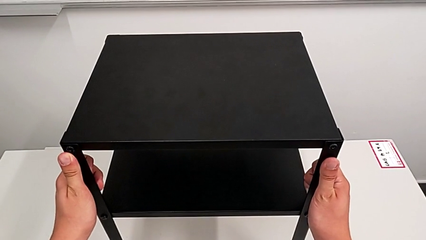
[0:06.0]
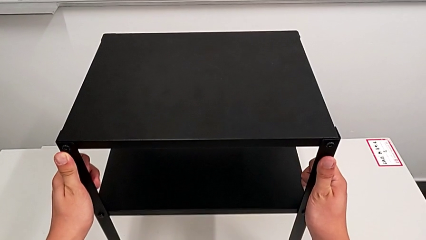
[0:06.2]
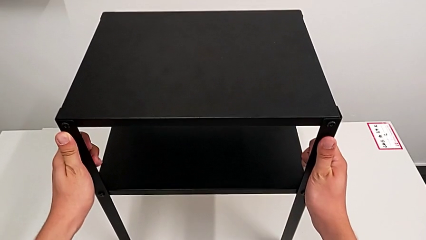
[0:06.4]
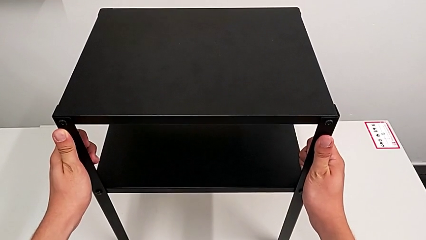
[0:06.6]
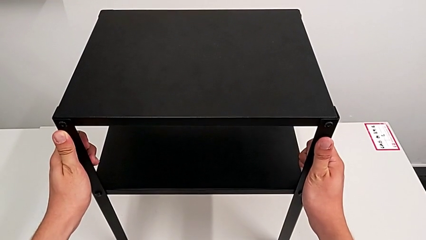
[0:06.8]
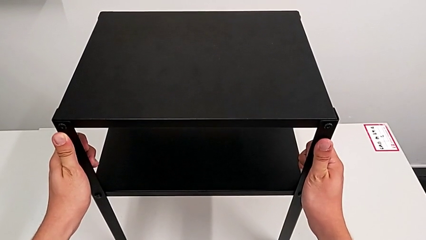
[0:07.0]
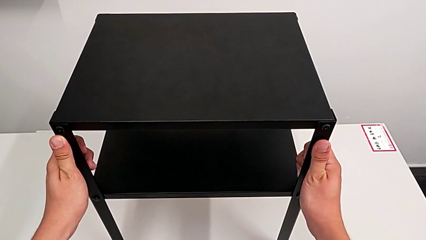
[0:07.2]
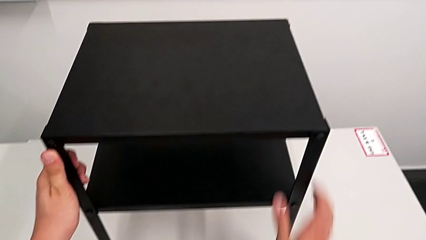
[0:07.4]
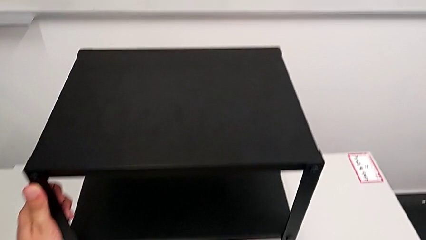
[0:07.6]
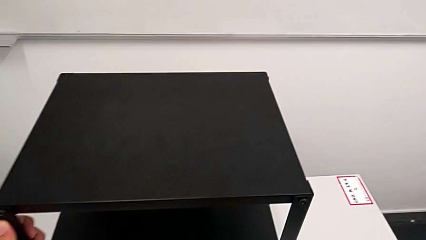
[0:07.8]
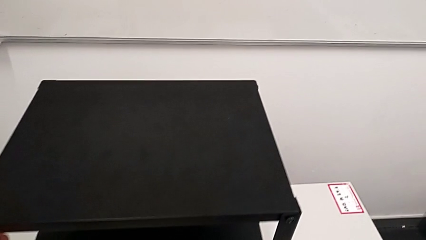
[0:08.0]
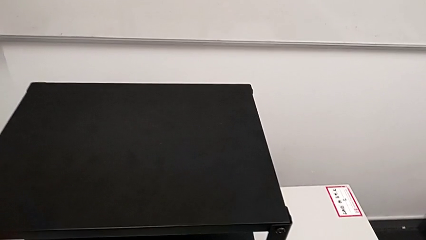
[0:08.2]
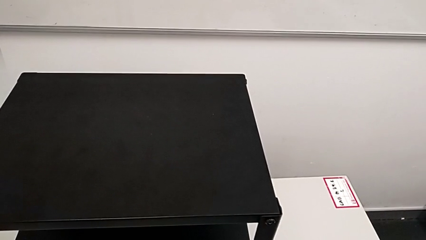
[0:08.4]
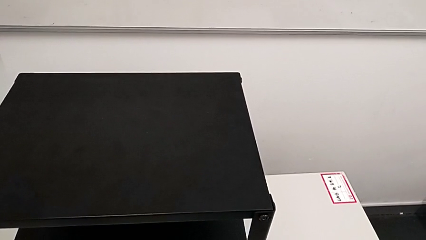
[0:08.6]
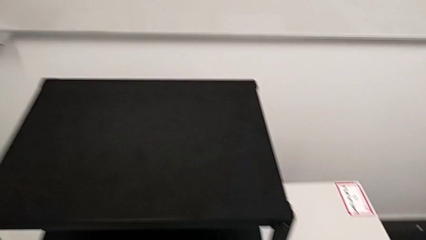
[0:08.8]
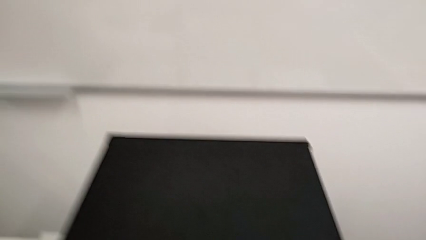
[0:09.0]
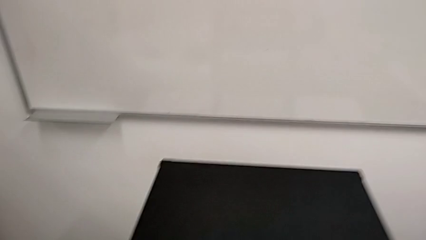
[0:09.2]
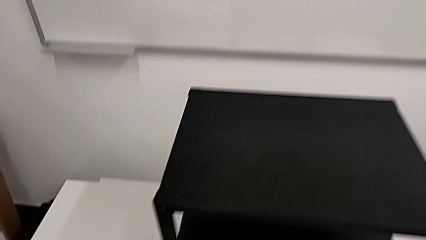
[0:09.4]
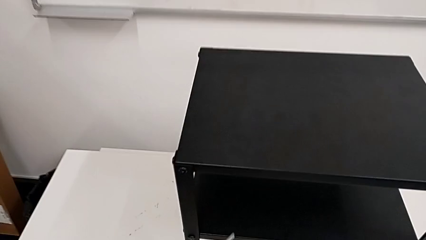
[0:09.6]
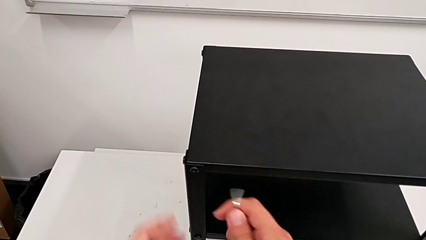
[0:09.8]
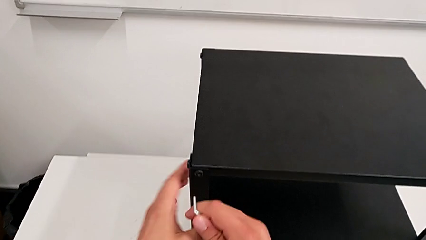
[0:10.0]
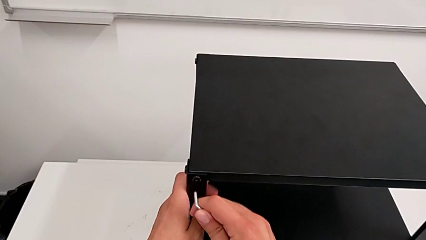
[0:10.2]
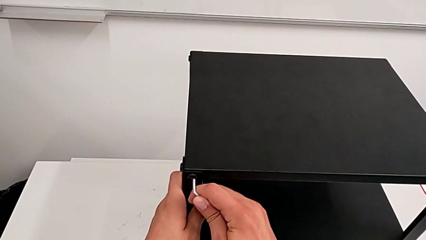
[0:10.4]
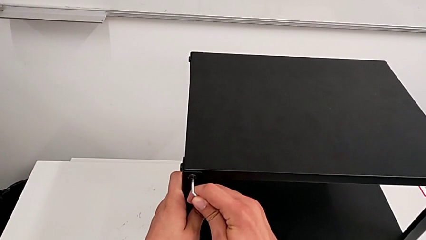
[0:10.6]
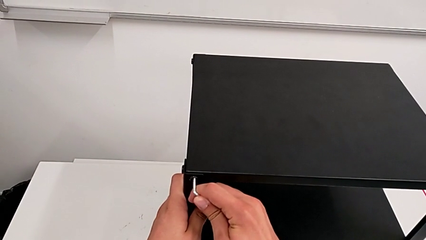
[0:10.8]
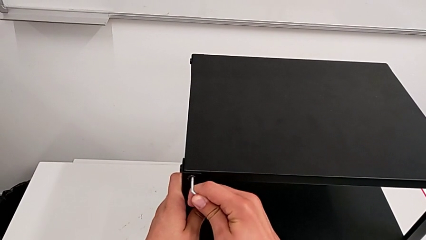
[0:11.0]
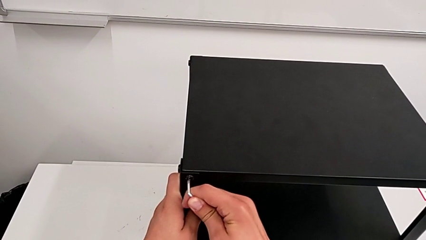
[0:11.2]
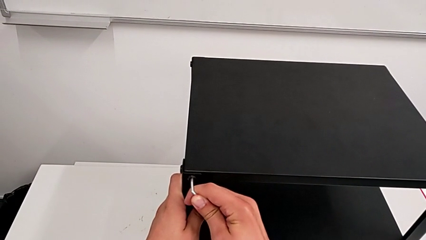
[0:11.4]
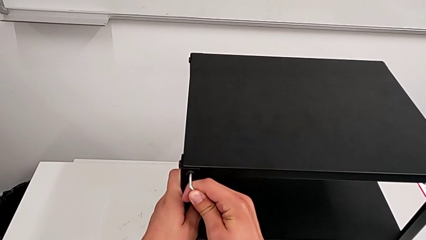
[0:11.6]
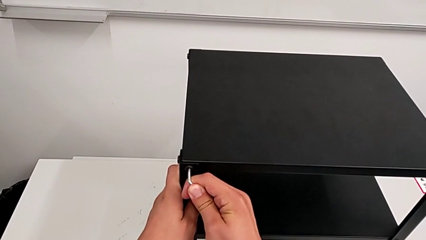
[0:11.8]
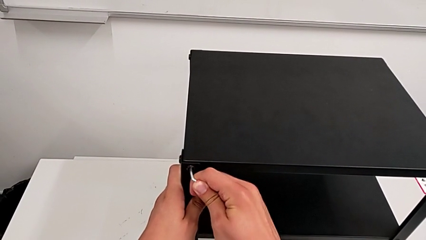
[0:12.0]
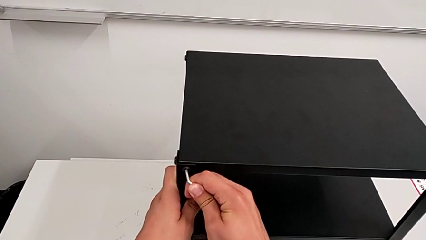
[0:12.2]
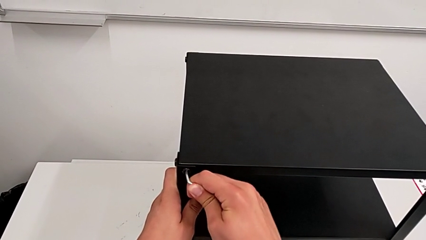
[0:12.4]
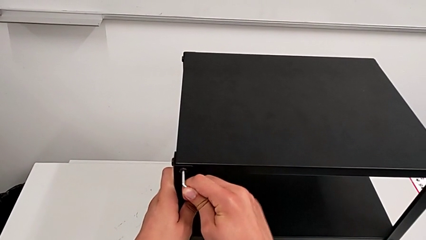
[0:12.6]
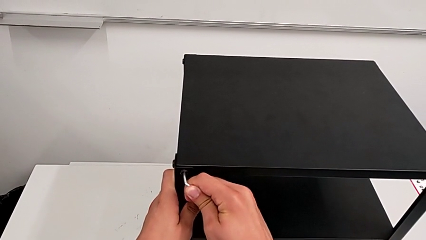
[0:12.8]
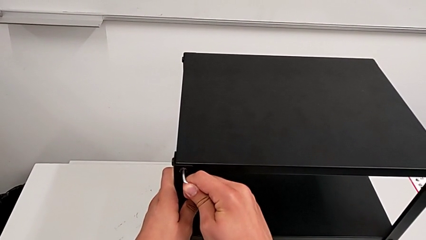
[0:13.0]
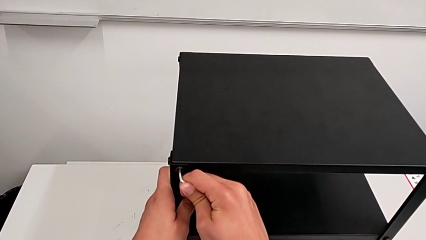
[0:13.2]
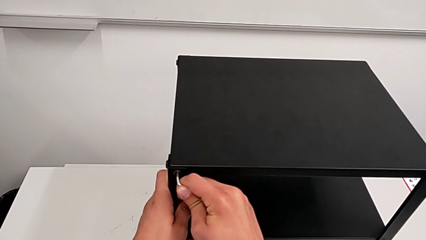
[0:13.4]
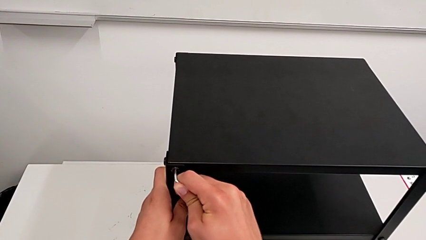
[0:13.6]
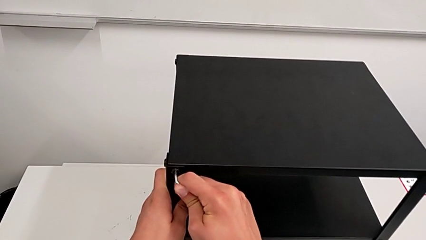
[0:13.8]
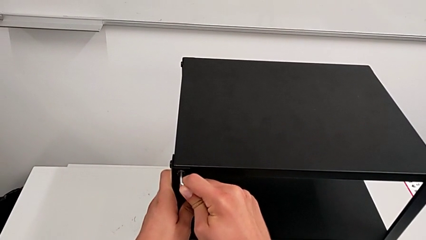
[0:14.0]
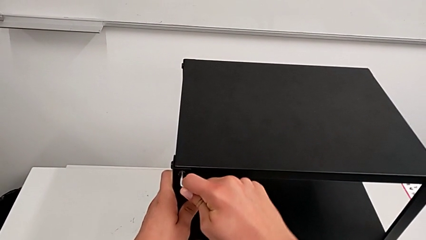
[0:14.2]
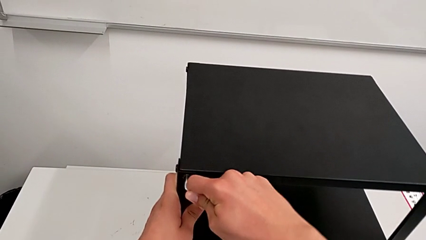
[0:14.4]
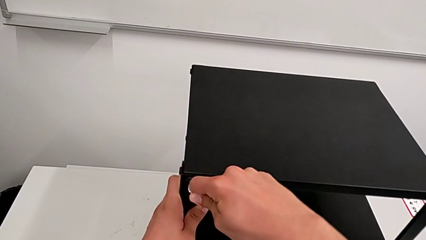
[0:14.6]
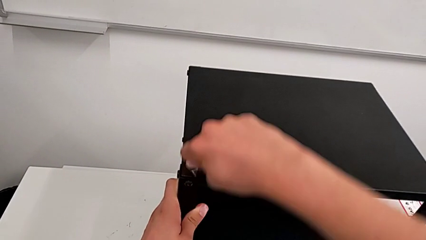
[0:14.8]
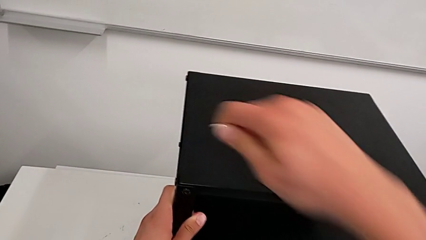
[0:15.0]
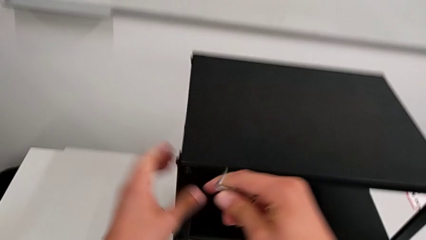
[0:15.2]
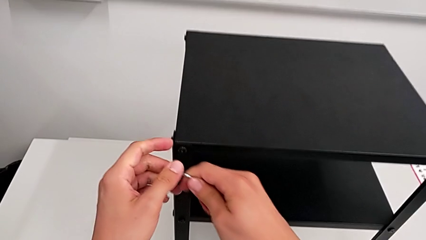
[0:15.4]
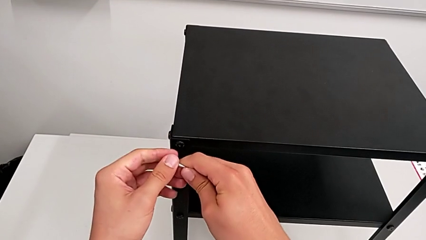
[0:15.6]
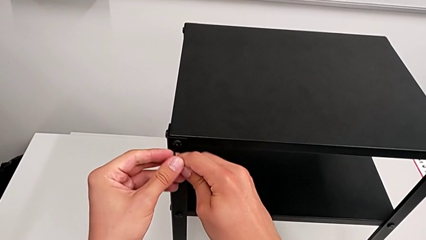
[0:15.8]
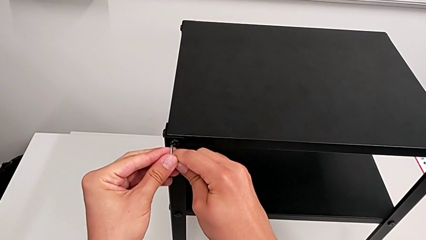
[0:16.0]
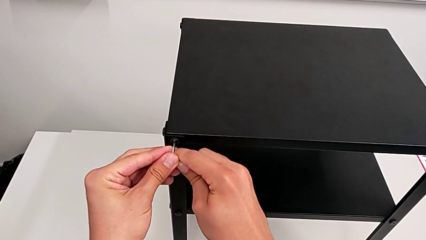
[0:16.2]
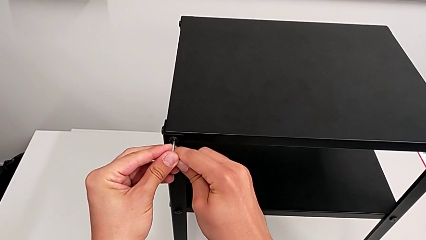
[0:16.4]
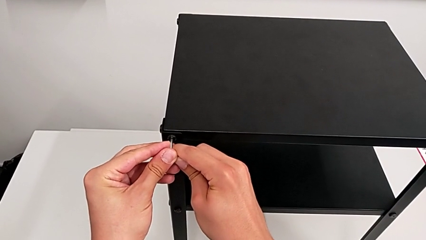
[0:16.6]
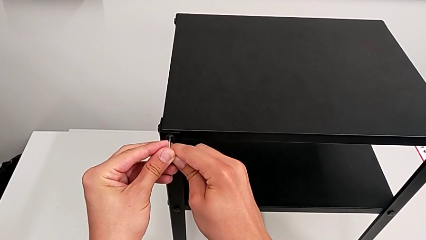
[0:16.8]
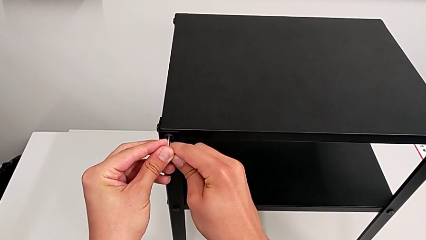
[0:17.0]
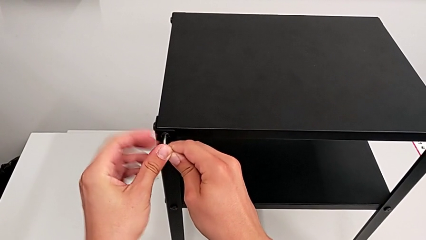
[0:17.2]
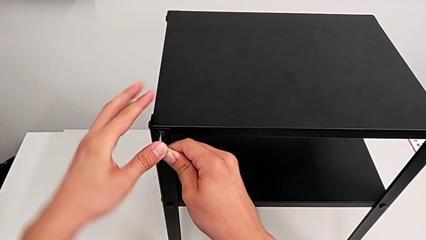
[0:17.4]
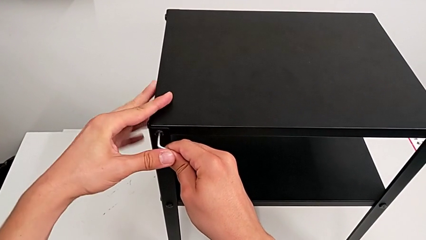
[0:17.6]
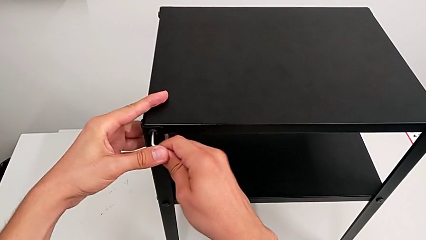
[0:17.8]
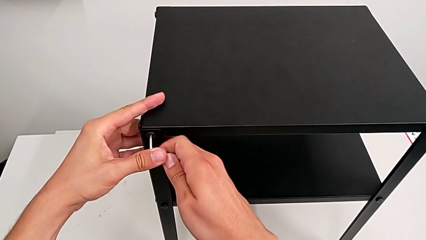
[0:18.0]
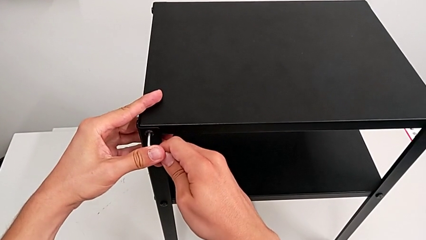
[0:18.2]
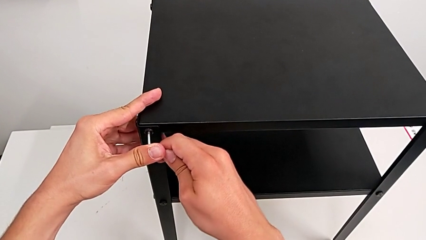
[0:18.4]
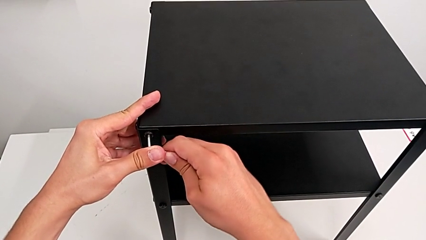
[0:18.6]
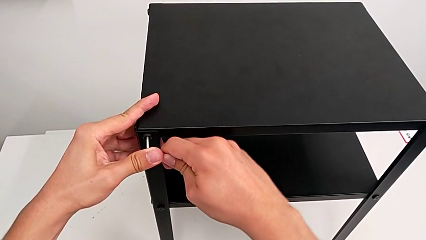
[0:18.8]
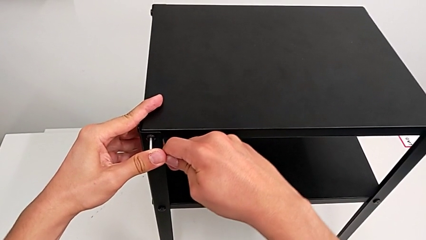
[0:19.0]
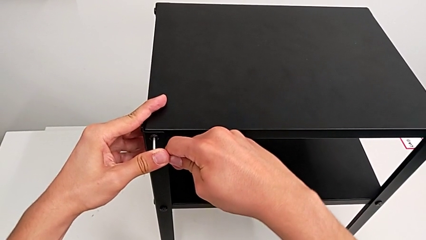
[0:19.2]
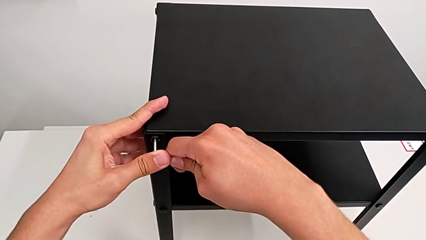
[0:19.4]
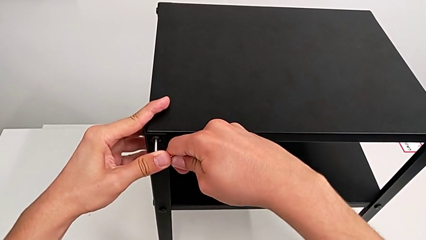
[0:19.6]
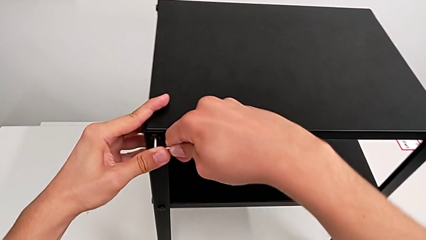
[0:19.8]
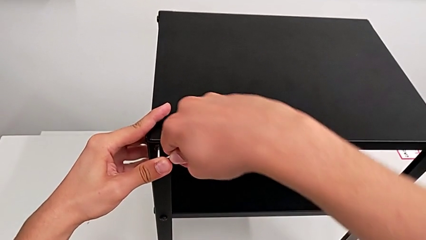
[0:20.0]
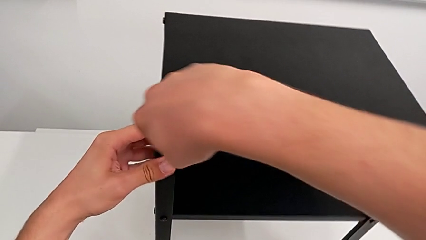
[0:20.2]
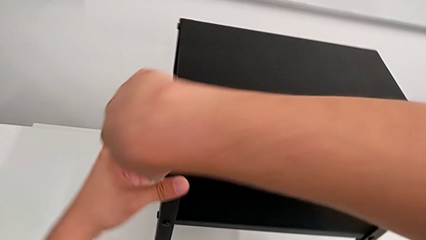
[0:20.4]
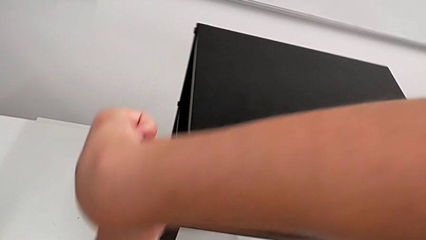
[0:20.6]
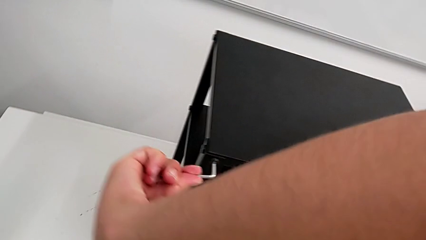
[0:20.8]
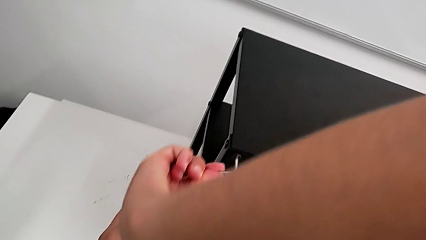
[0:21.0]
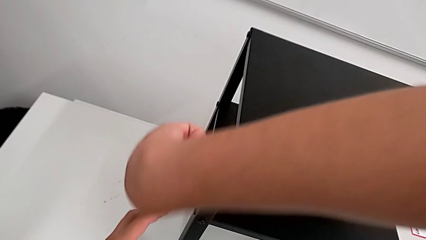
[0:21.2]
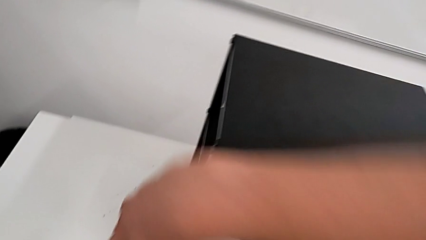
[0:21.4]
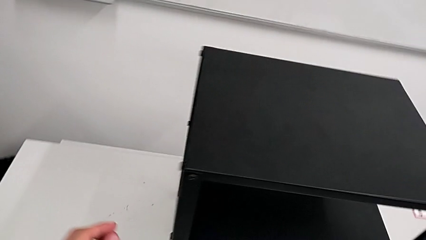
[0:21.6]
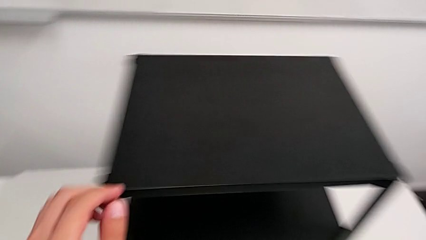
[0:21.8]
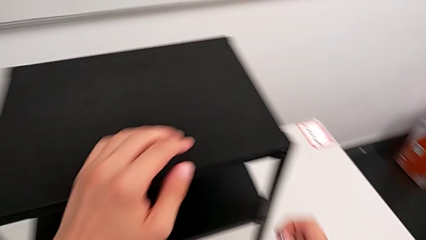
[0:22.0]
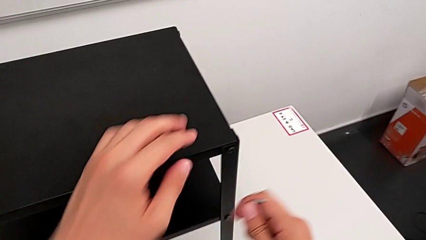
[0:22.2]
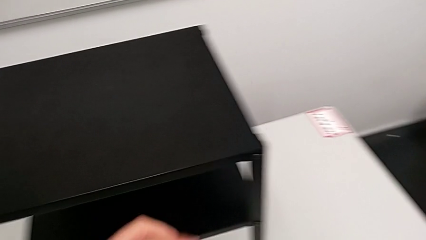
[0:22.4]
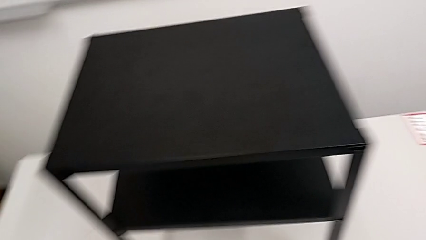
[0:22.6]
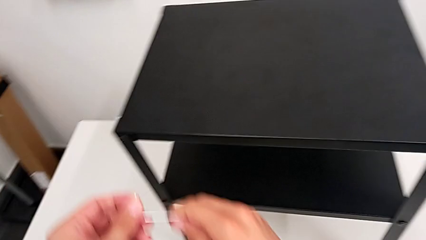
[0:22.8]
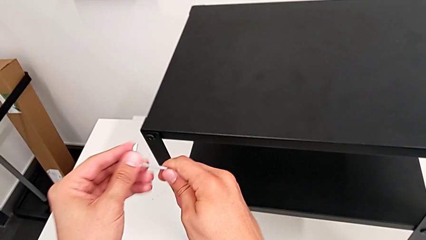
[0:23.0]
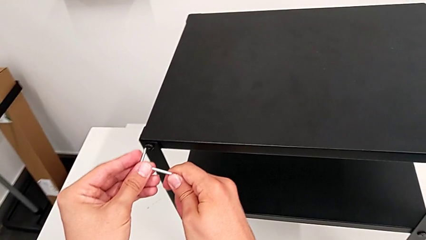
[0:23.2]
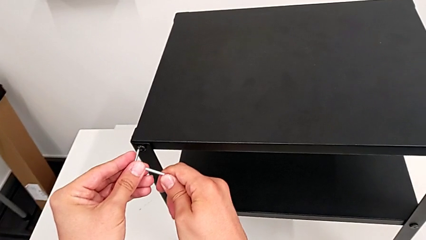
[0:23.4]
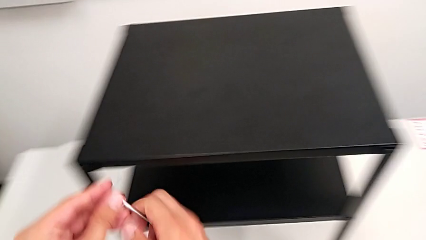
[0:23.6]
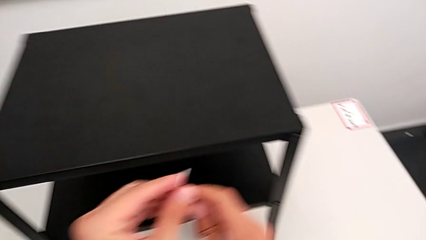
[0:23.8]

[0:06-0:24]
The camera wearer is loosening the hex socket heads. They hold the nightstand, grab the Allen wrench, insert it, withdraw it, insert it, unscrew the hex socket head, withdraw the Allen wrench and approach the hex socket head.
